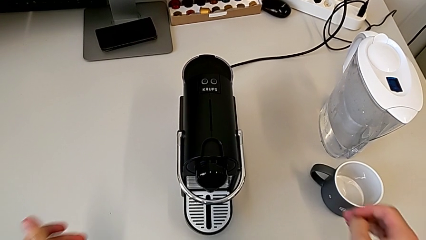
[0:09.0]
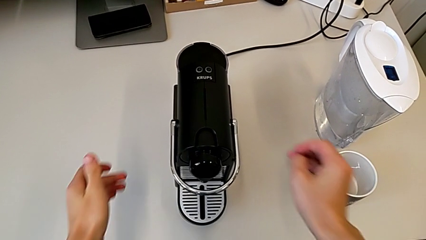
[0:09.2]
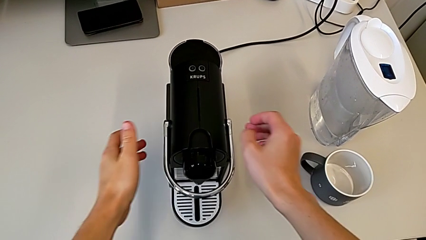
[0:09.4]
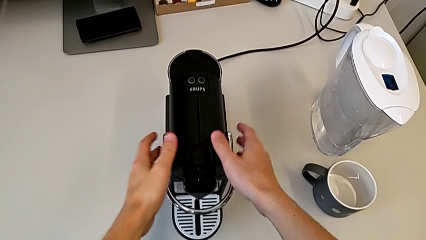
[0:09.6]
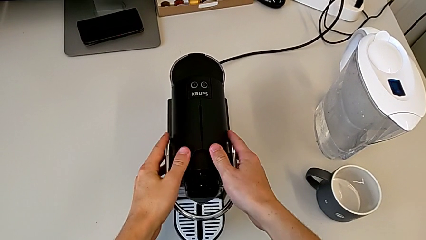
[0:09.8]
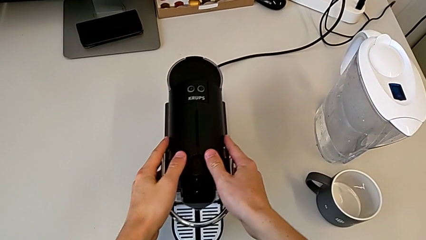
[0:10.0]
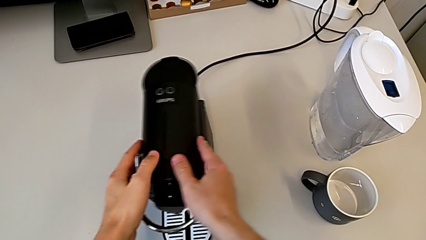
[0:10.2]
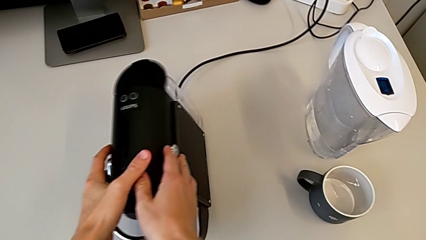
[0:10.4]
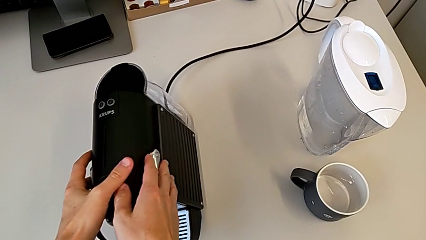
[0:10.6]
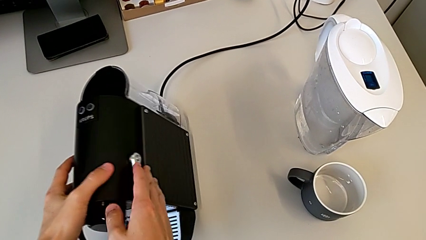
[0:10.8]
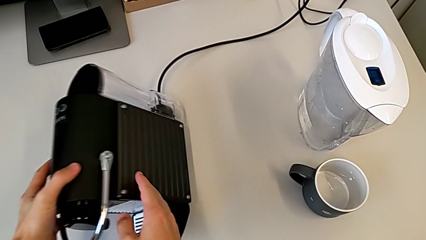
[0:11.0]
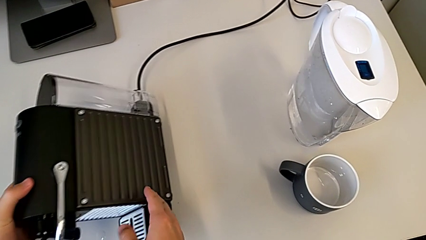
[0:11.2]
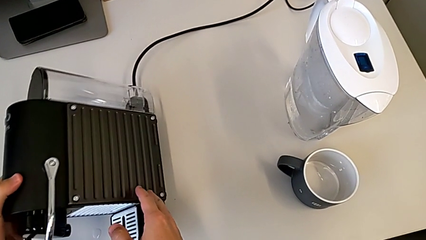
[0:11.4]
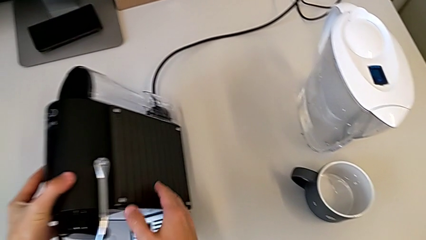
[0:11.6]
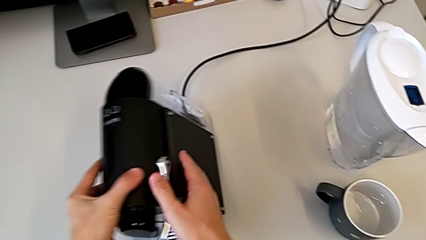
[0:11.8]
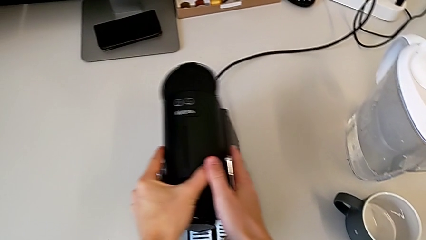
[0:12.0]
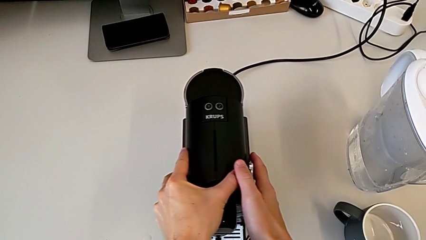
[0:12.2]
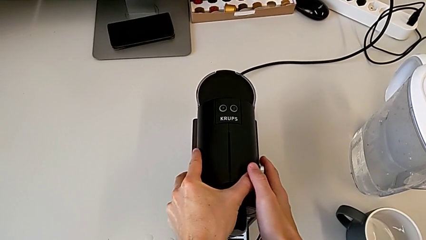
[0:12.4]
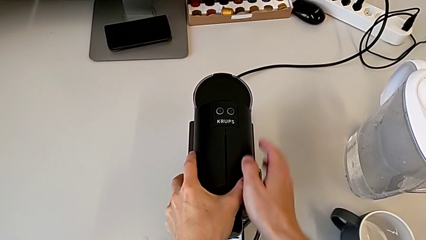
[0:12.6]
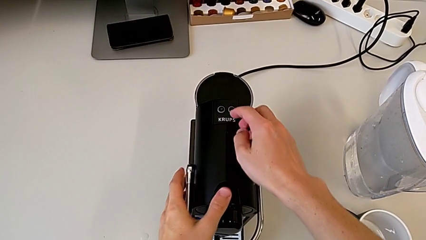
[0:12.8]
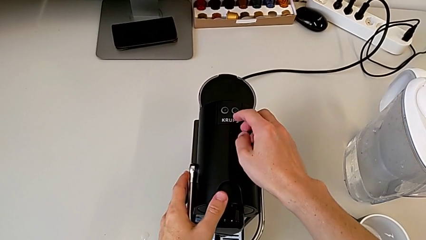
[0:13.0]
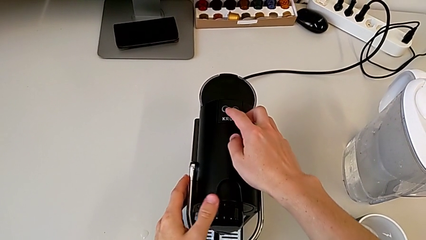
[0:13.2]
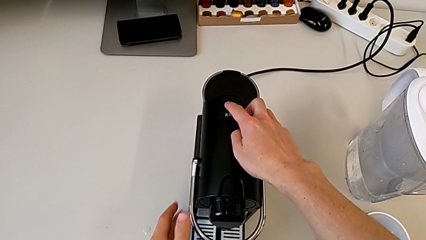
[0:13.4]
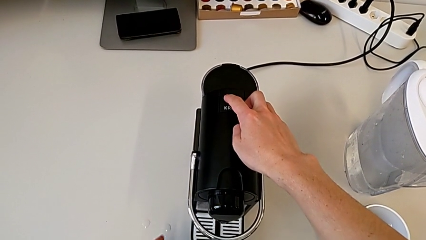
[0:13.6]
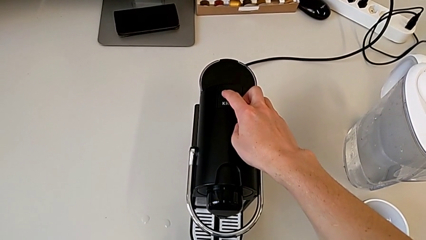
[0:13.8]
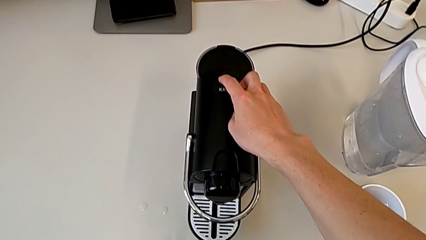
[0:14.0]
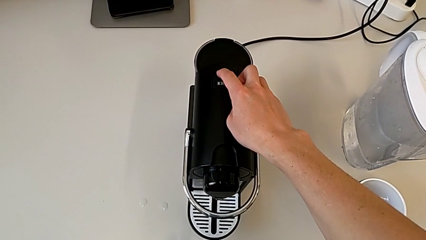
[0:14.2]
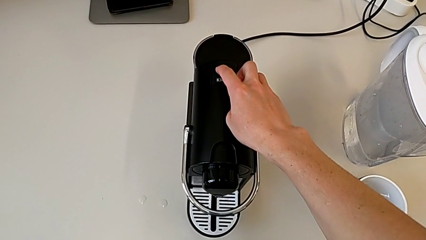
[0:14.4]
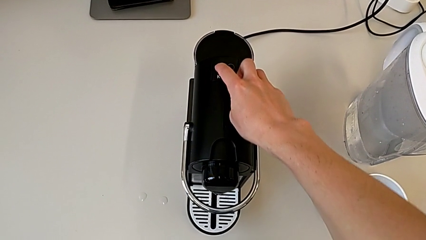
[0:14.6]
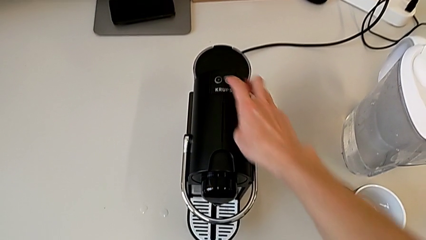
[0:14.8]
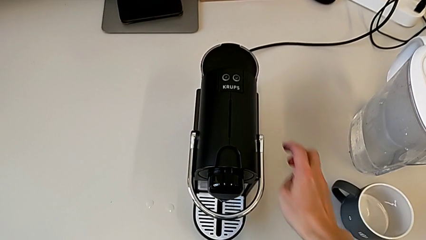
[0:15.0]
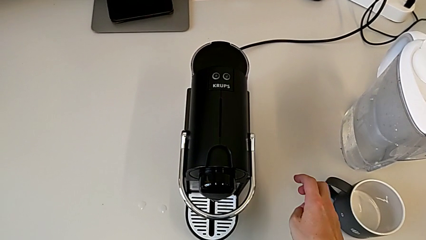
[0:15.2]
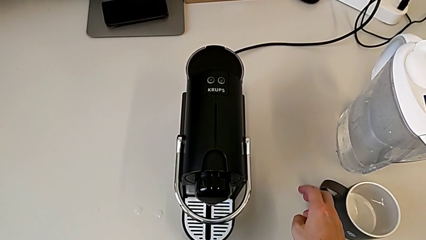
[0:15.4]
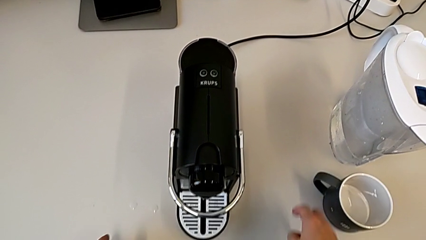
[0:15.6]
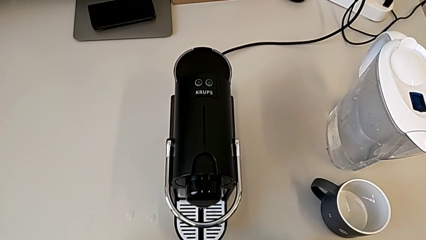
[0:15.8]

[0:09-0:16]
The camera wearer turns on the capsule coffee machine. They grab the capsule coffee machine, slide it, press the power button and withdraw the capsule coffee machine.

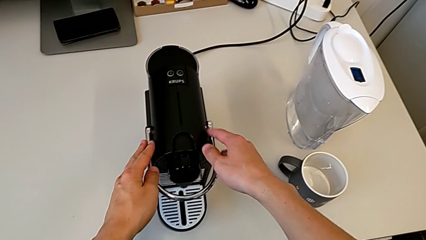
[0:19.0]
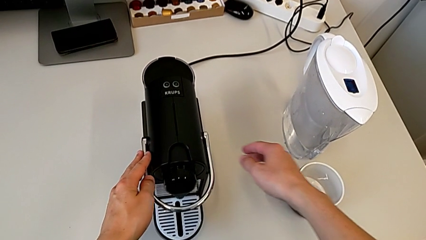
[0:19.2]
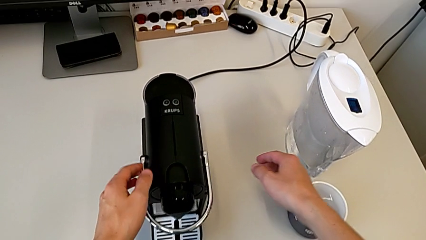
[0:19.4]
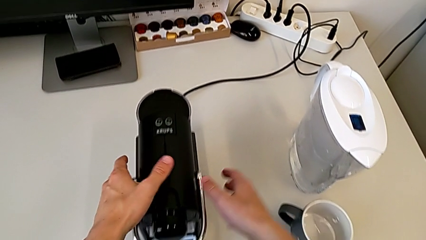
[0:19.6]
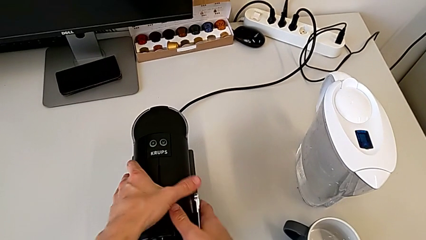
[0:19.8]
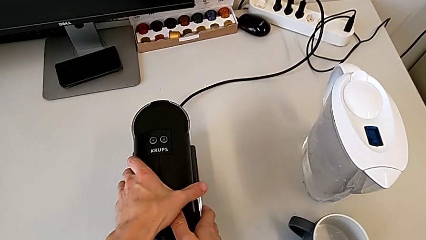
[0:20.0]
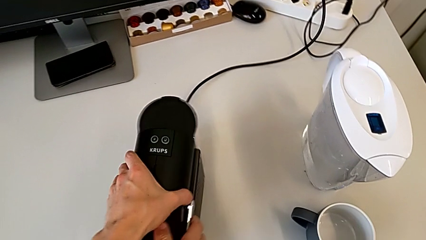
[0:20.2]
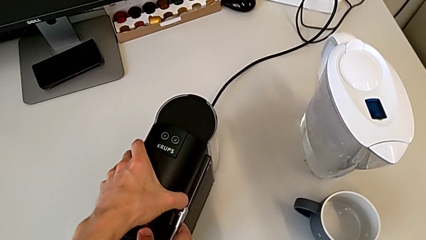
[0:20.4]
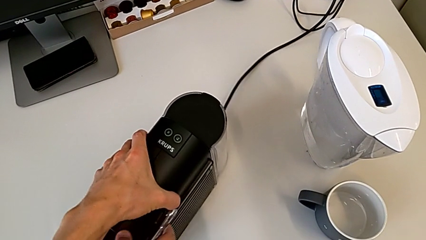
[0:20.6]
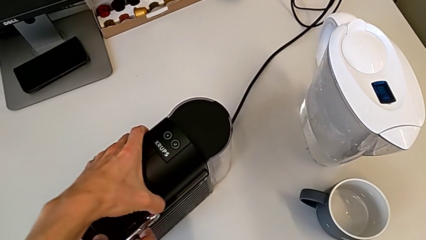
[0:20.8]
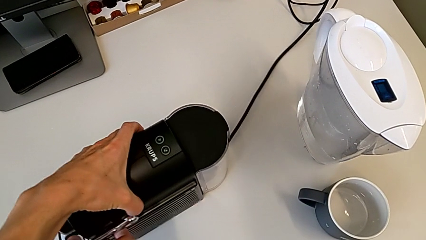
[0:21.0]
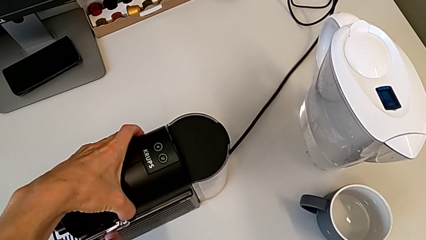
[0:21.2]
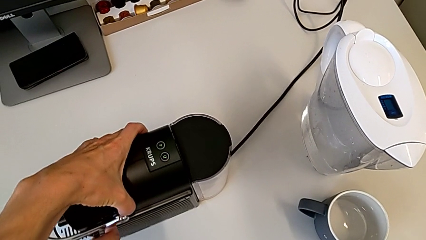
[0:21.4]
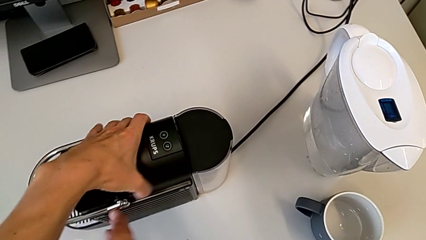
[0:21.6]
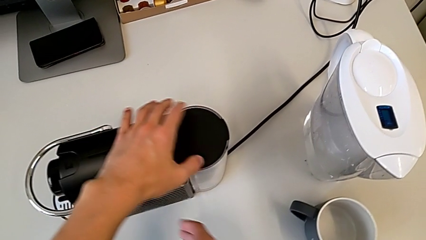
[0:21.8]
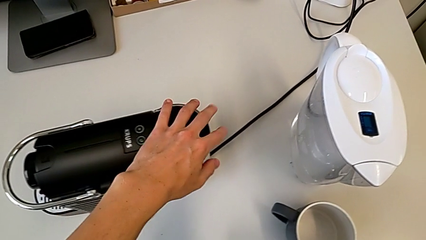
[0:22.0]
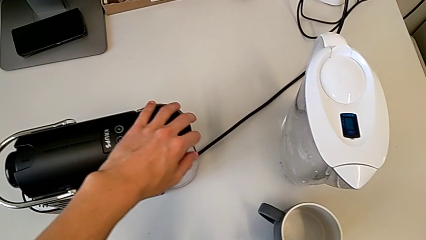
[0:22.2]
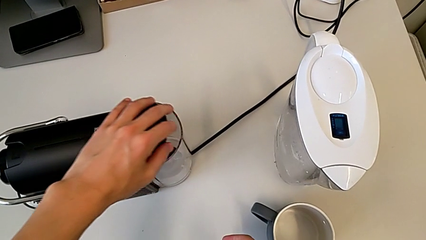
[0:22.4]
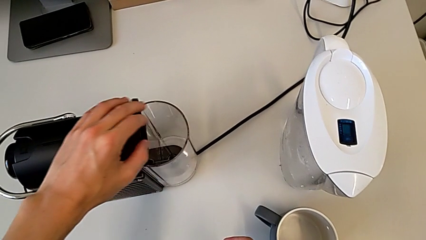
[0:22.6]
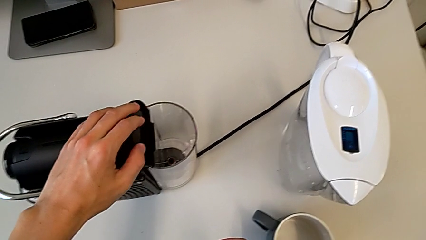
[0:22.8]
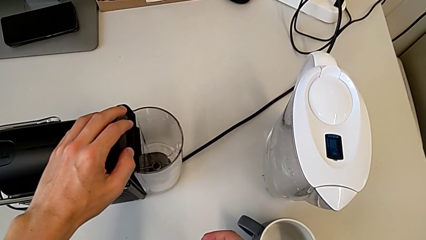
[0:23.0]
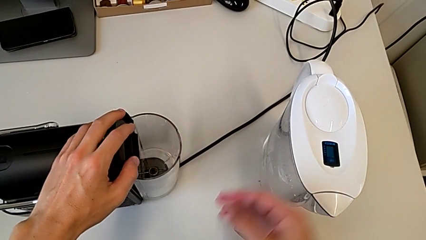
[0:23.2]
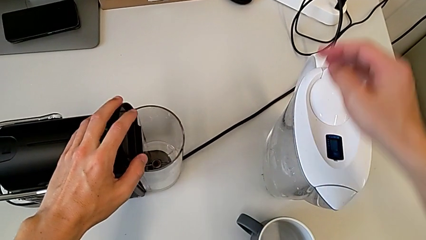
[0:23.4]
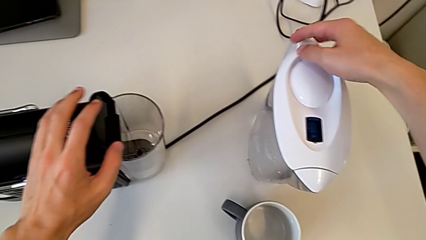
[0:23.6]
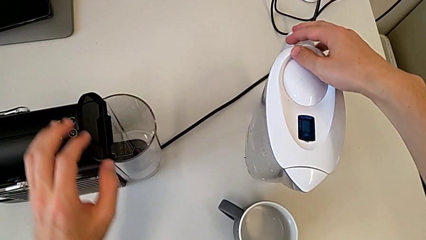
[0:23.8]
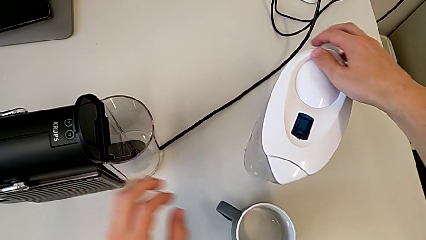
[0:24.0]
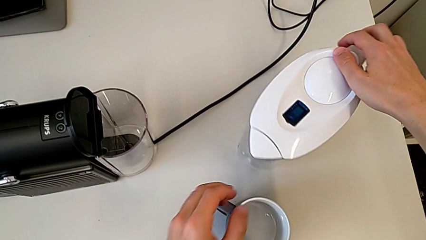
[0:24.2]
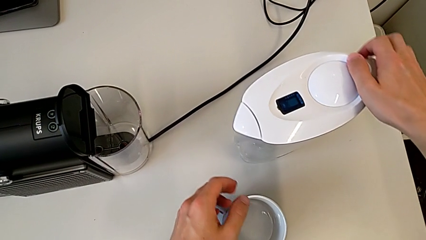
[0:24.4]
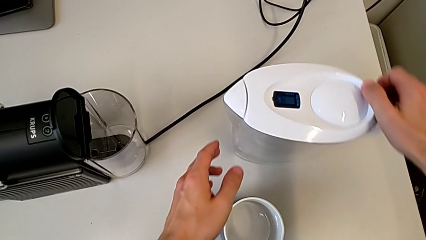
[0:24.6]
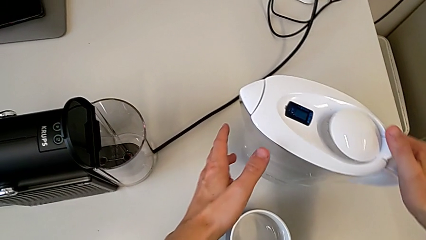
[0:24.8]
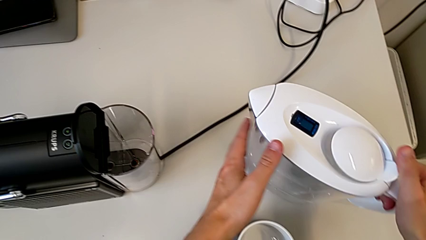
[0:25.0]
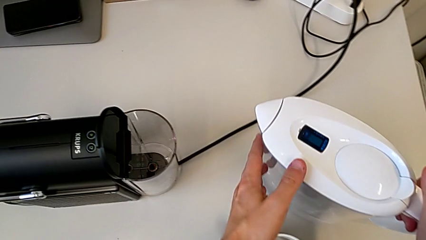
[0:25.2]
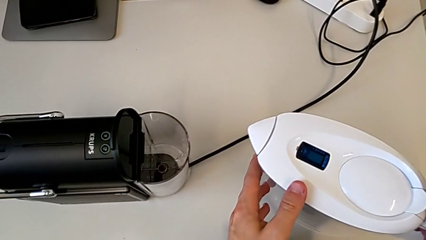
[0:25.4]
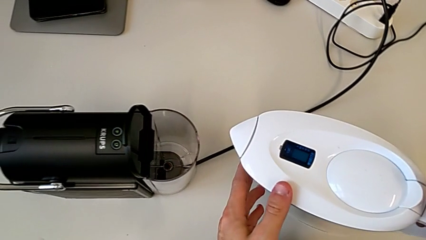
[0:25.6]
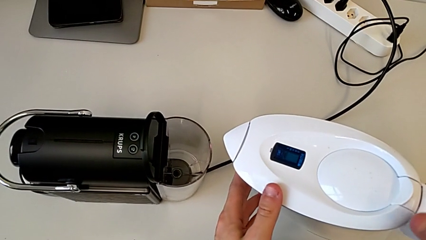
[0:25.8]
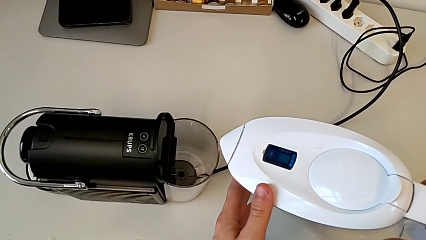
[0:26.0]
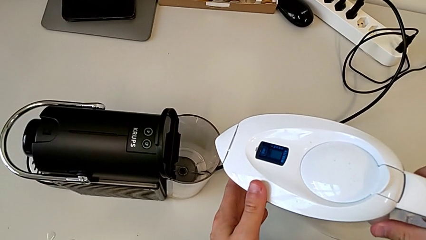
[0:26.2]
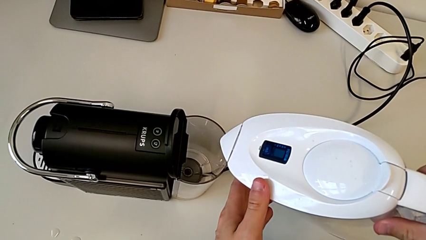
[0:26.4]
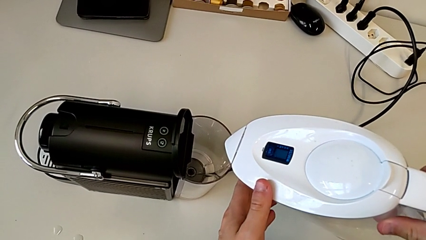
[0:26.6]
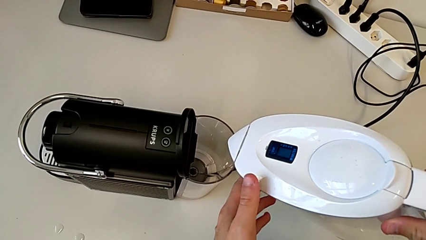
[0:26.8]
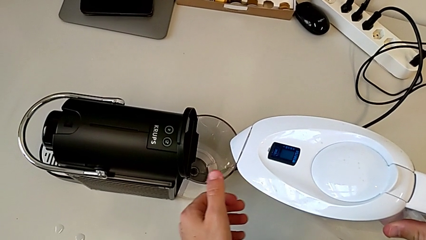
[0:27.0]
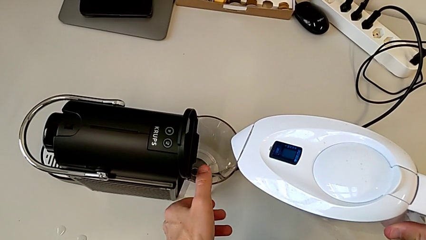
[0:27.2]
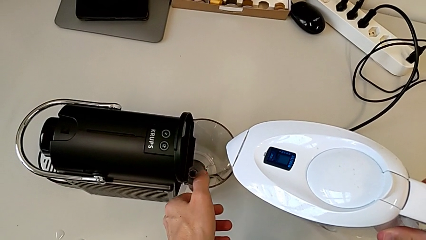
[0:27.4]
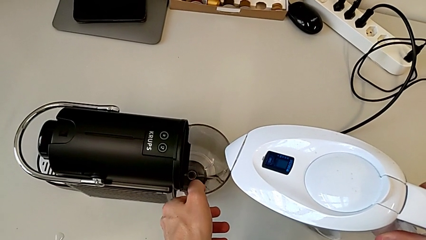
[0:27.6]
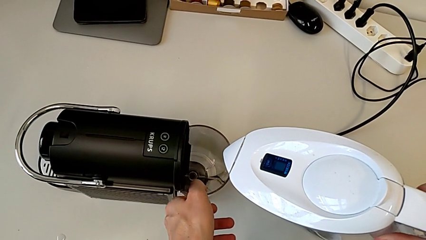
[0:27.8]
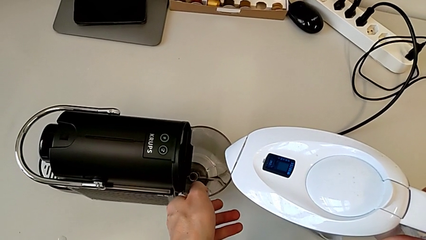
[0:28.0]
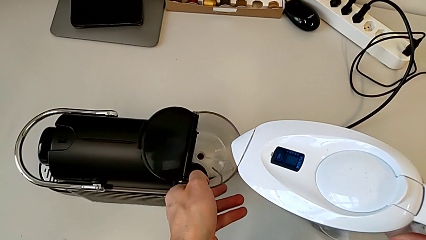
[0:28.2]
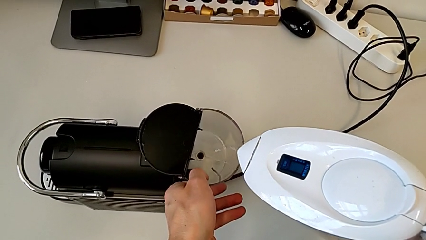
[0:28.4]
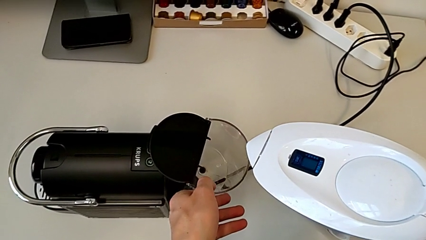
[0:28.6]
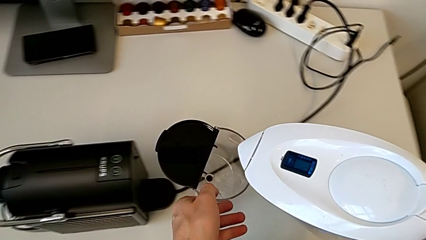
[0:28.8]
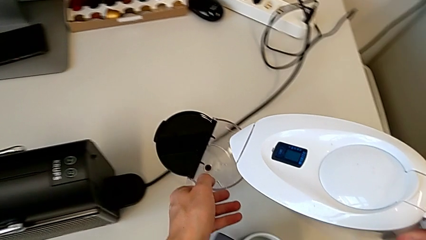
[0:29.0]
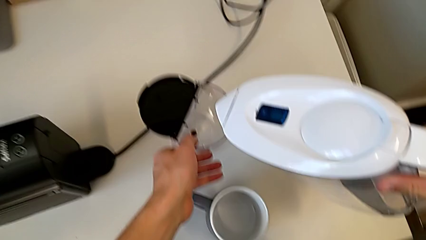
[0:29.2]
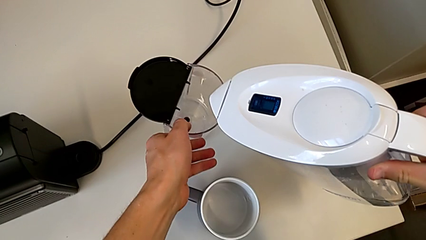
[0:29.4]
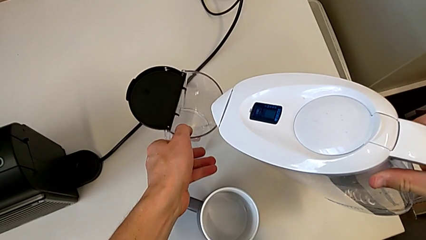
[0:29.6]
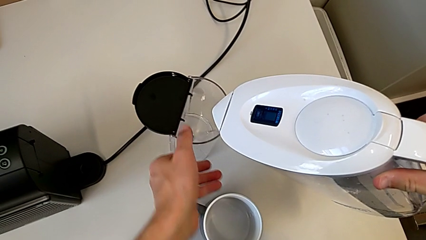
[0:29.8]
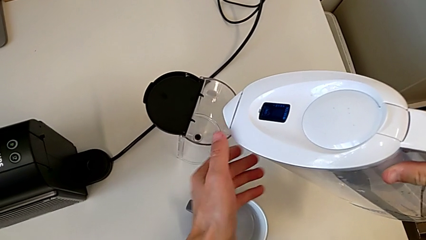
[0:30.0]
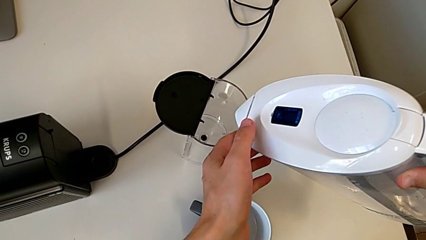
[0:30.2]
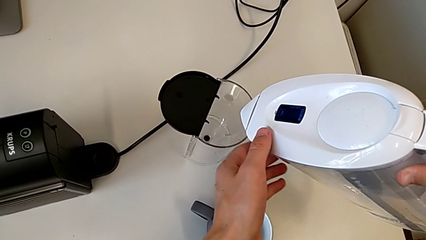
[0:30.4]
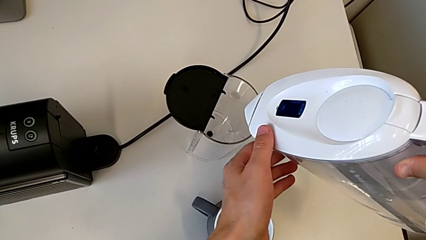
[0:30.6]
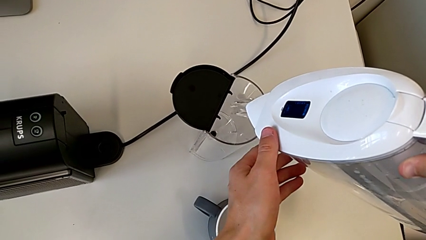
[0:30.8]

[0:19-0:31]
The camera wearer is adding water. They grab the capsule coffee machine, rotate it, open the lid, grab the water kettle, slide it, lift it, grab the water container, lift it and place it.
